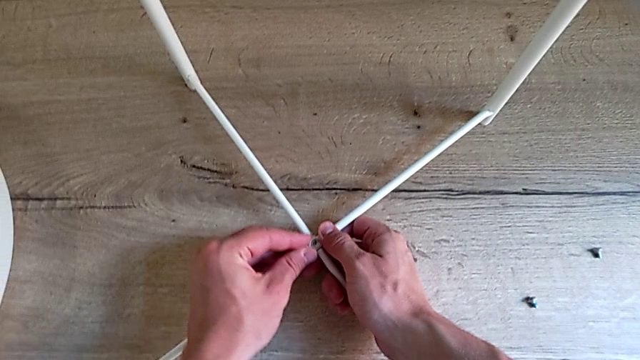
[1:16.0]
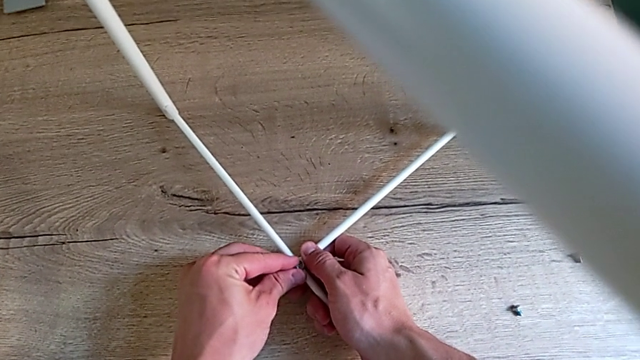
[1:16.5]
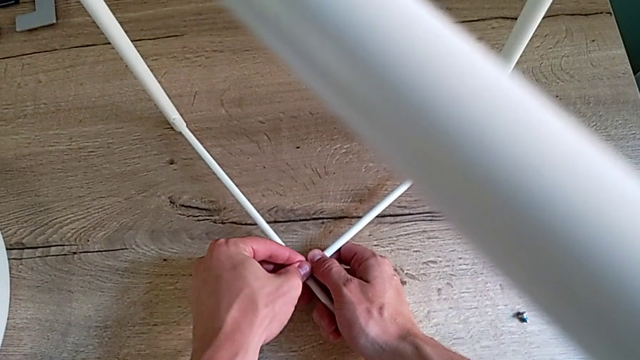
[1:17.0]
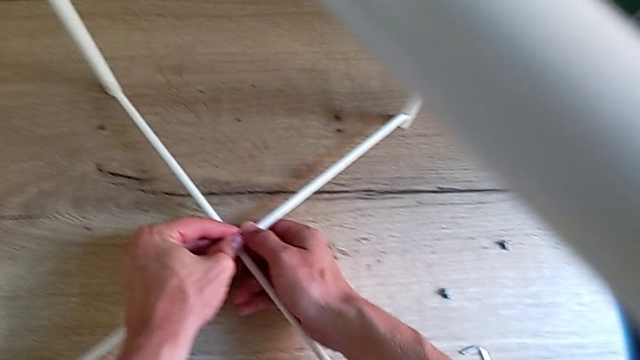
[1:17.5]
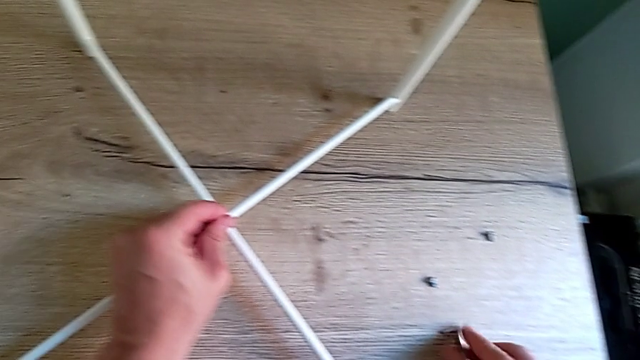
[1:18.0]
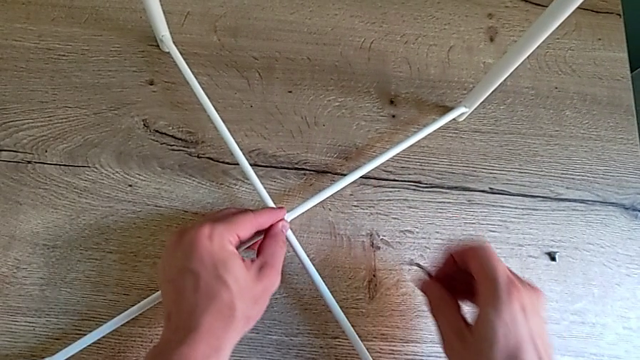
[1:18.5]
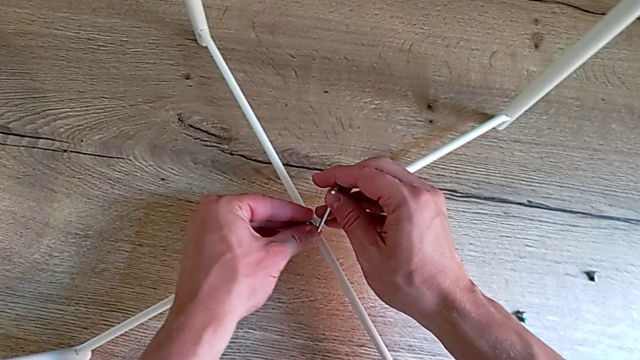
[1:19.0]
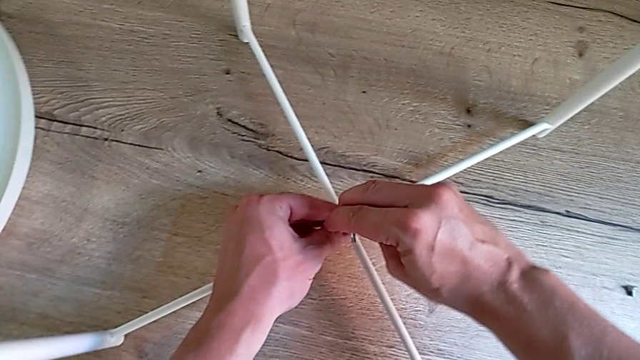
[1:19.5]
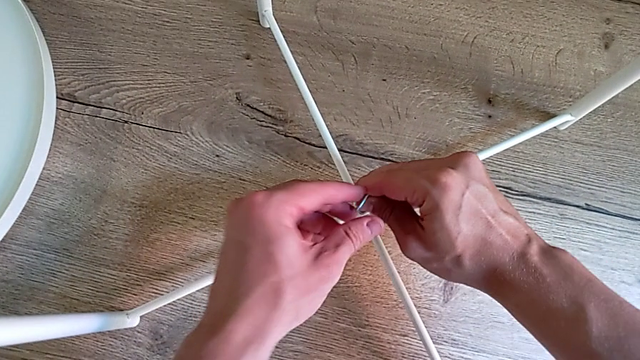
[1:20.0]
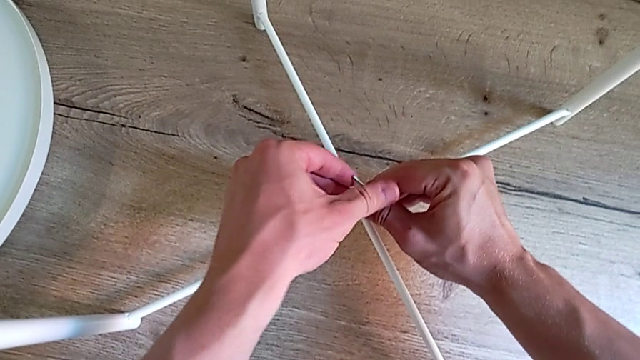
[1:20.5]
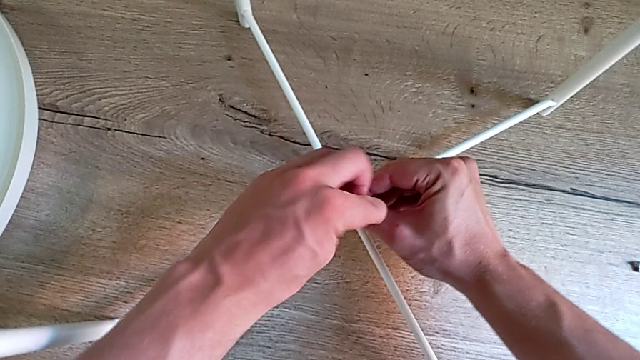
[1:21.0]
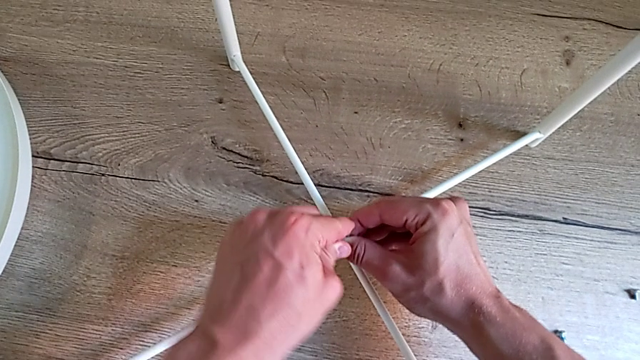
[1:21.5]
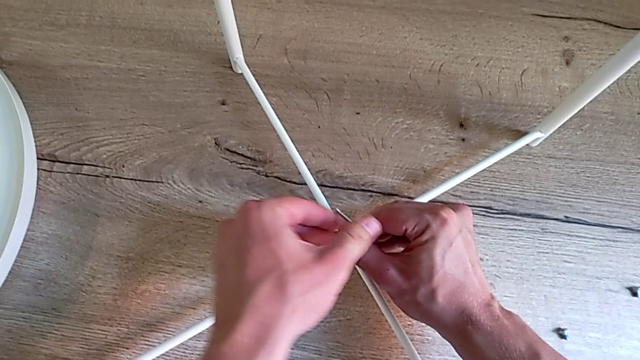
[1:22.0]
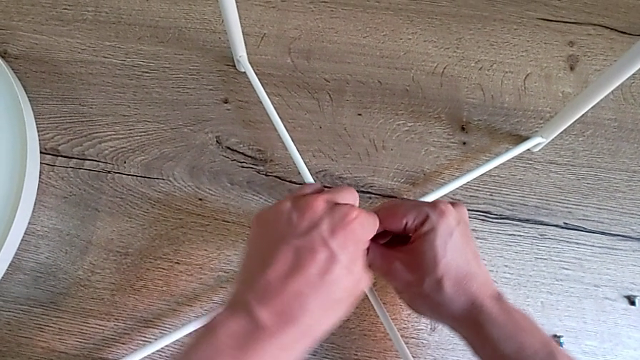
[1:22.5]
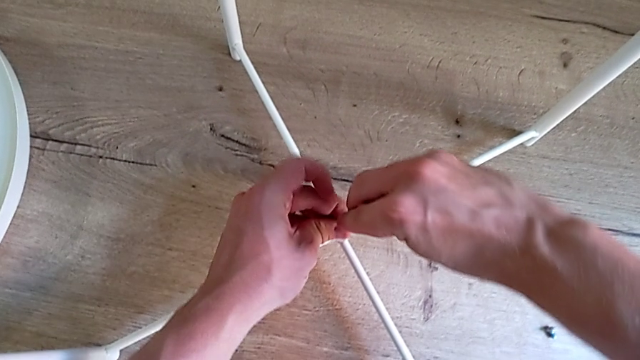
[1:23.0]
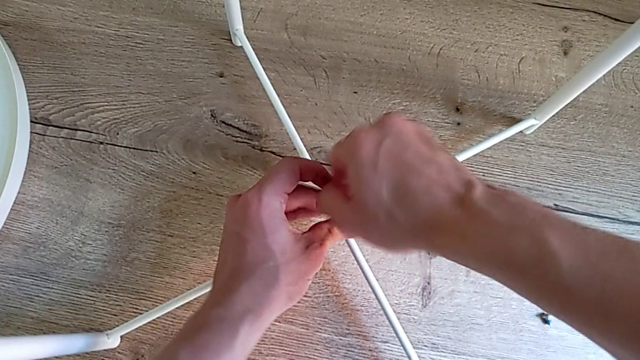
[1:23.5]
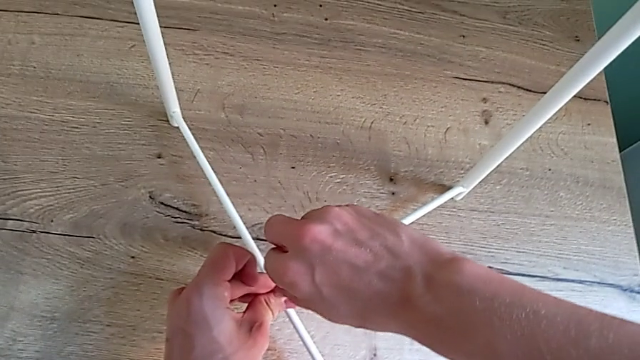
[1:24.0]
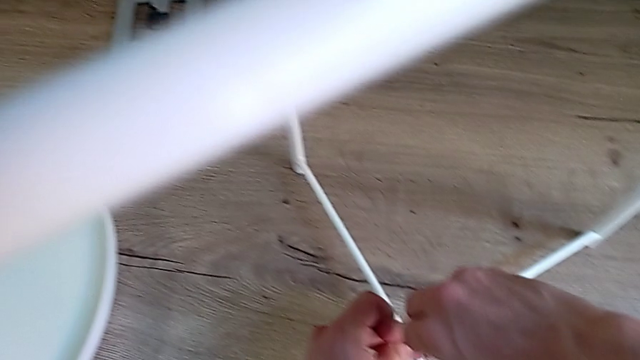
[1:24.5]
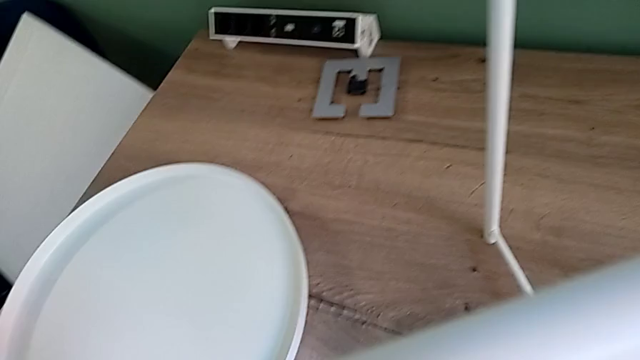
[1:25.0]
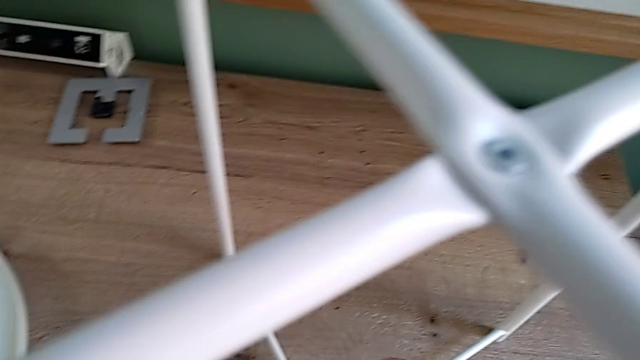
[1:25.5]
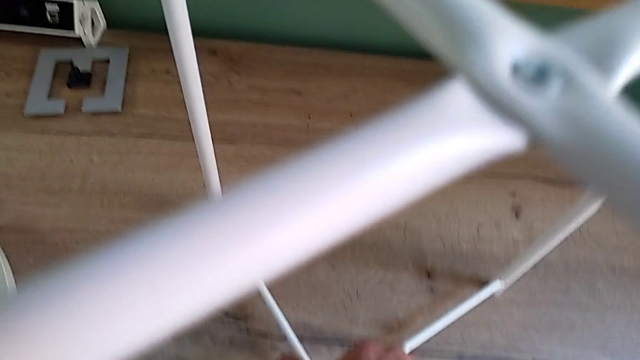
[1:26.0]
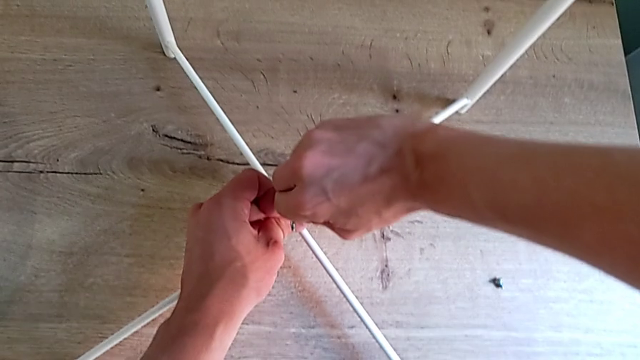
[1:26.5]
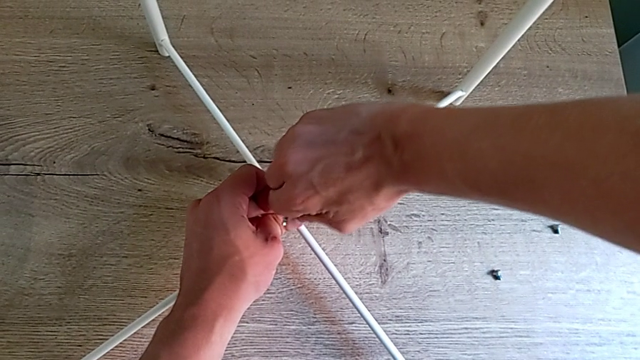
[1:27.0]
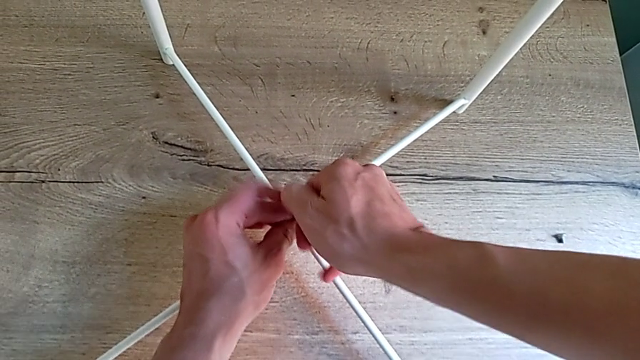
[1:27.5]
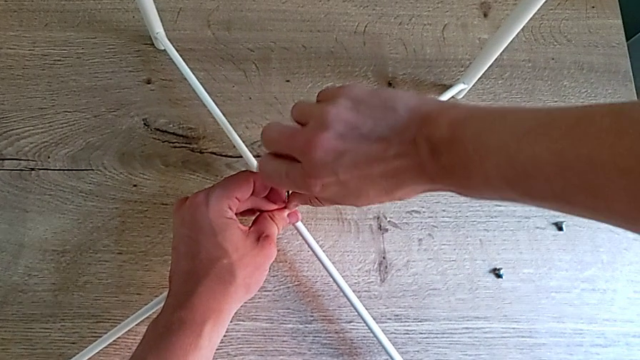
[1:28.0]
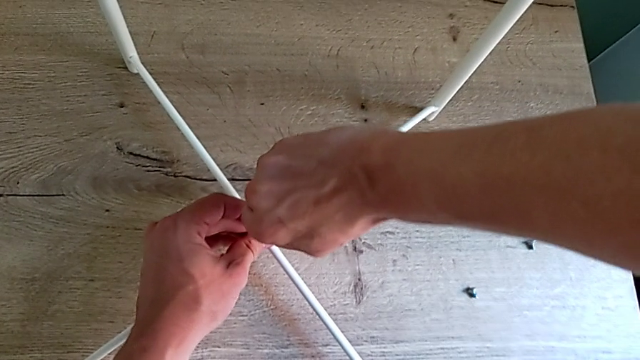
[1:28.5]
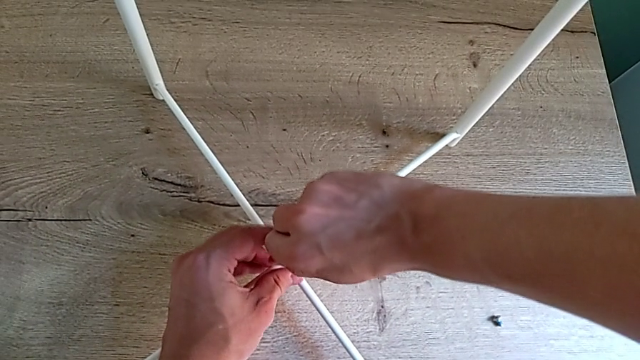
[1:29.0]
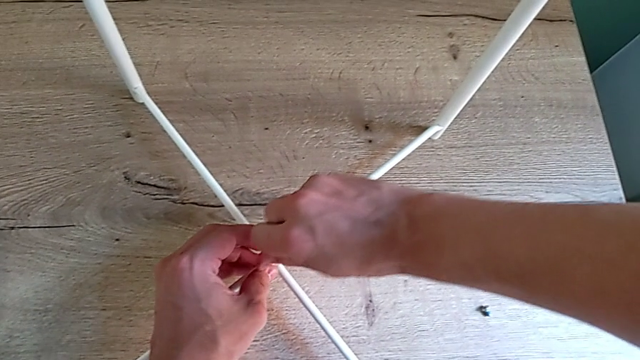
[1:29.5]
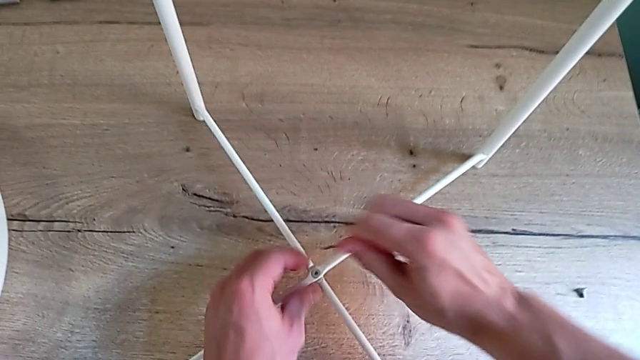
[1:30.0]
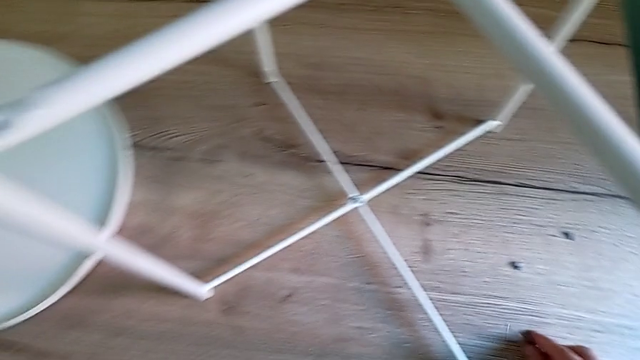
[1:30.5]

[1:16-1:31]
The camera wearer is screwing the bottom screw of the legs. They insert the screw with the left hand, grab the Allen wrench with the right hand, insert it, screw the hex socket head, withdraw the Allen wrench and place it.

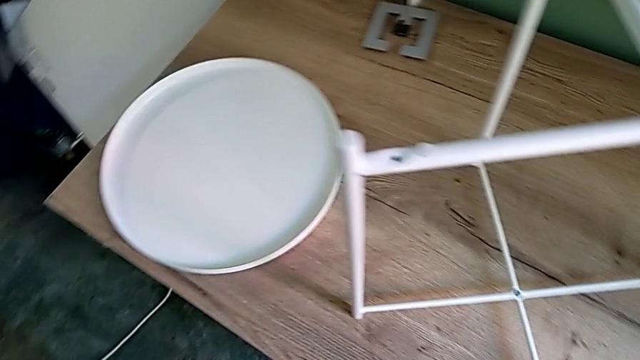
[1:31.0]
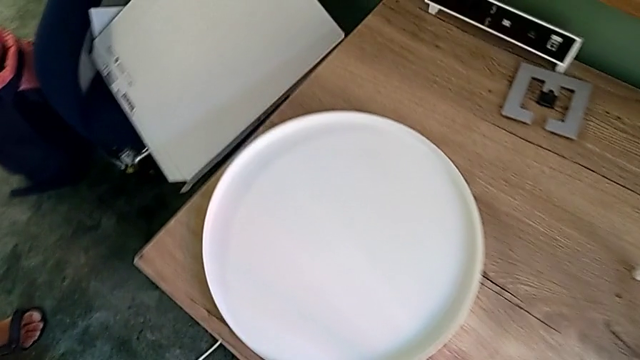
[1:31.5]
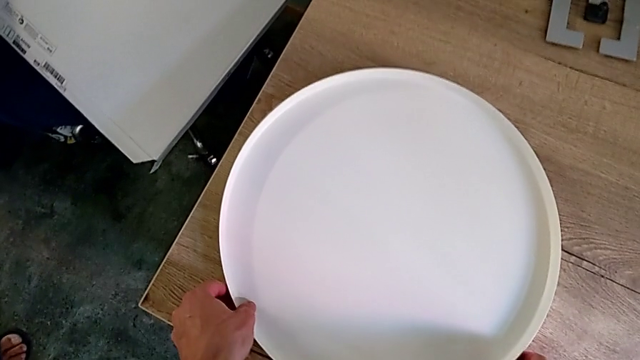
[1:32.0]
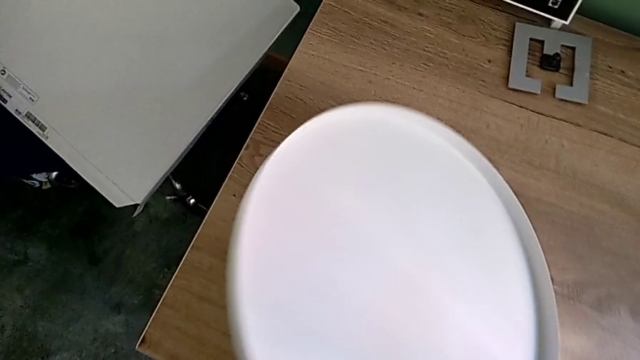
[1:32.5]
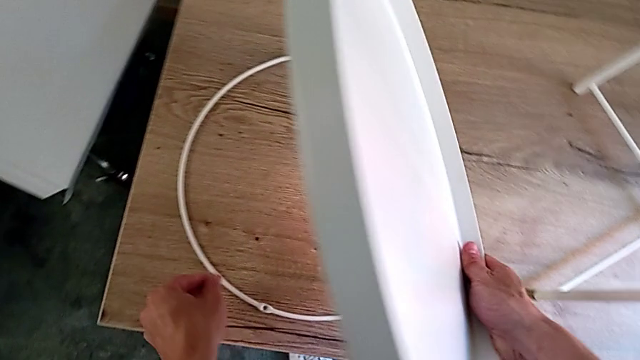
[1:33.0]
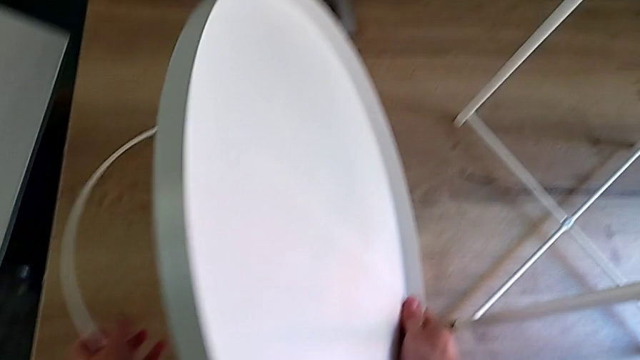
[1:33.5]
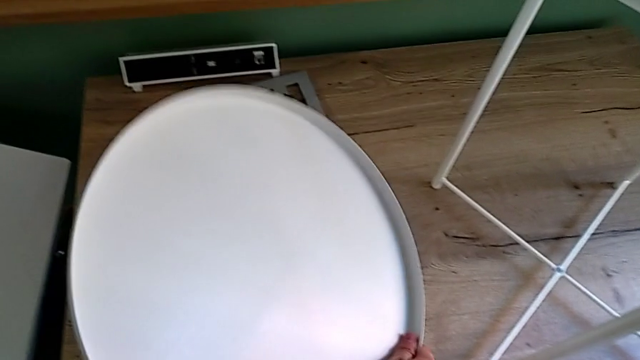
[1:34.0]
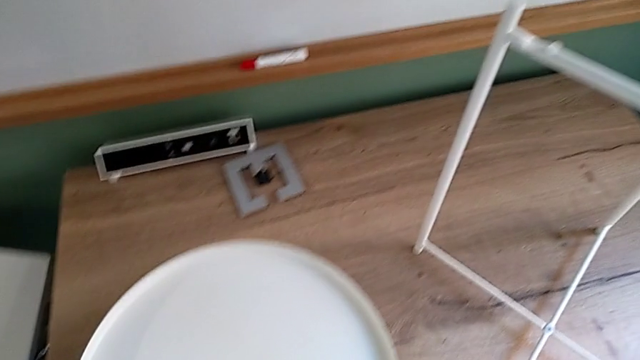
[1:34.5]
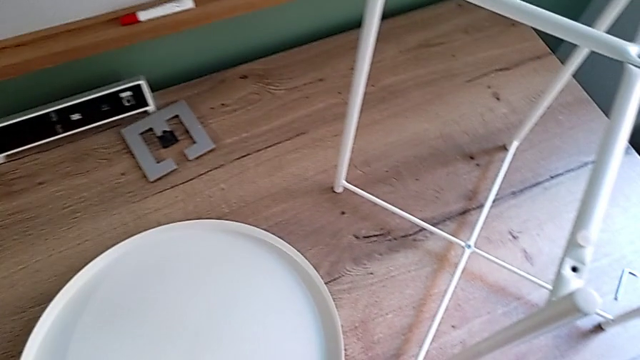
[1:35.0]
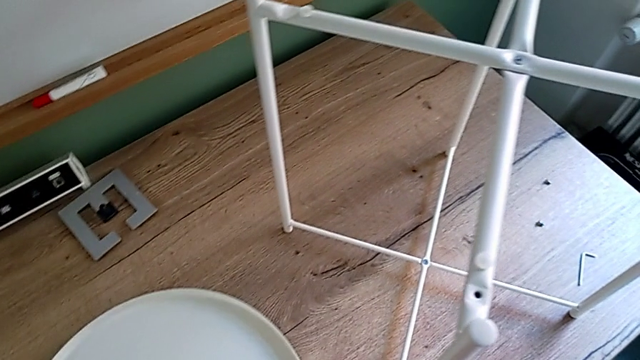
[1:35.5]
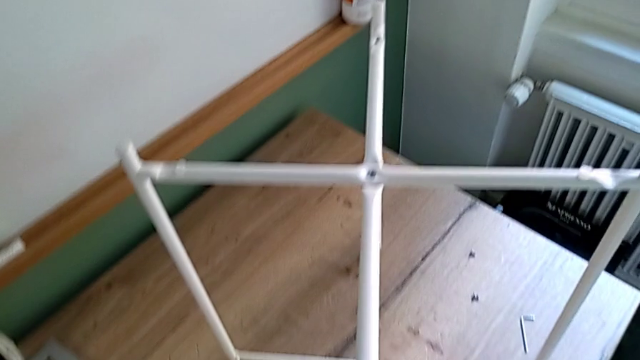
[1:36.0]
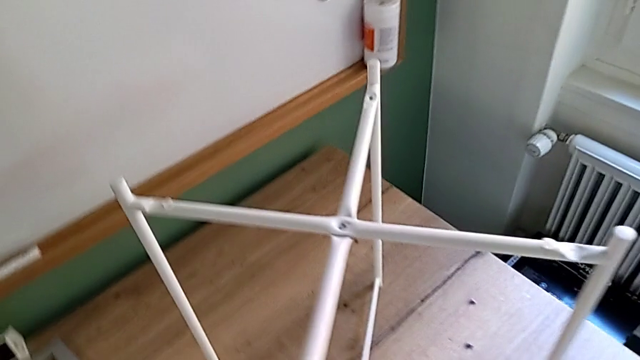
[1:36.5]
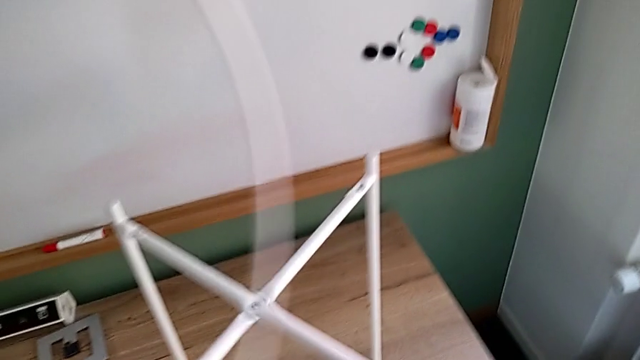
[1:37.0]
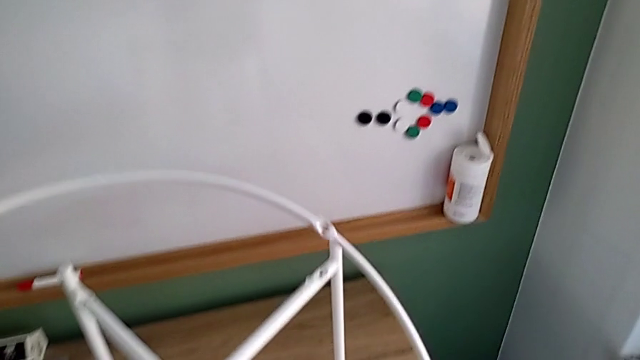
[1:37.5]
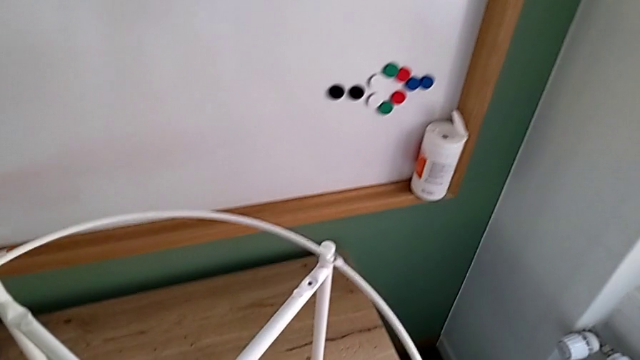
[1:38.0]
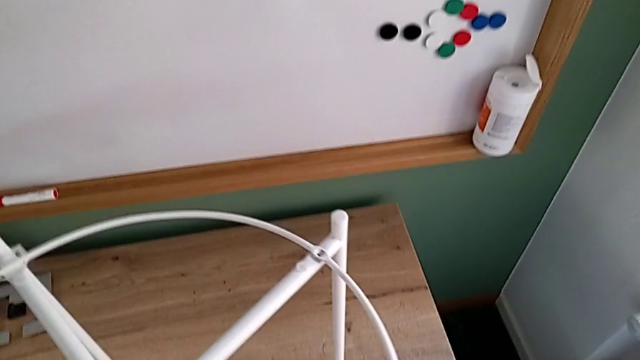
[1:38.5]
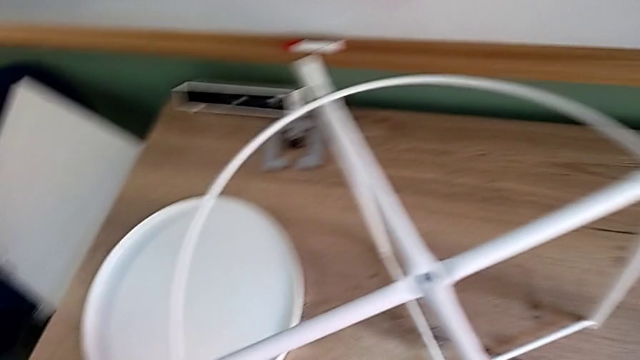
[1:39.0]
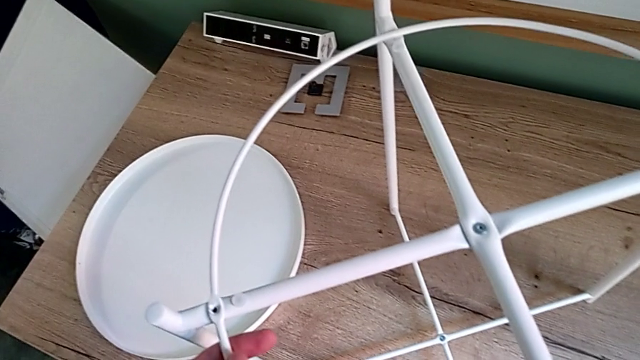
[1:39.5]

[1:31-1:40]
The camera wearer is placing the circle on the base. They grab the tray, lift the circle, place the tray and align the circle.
